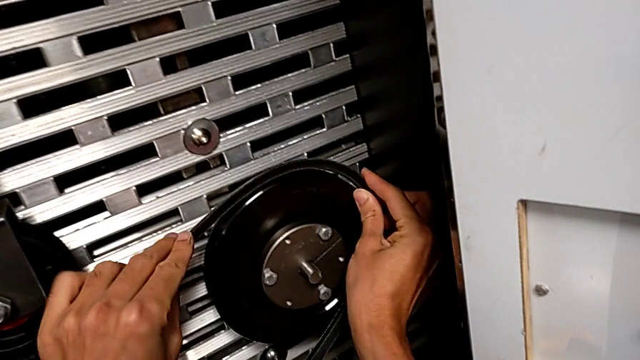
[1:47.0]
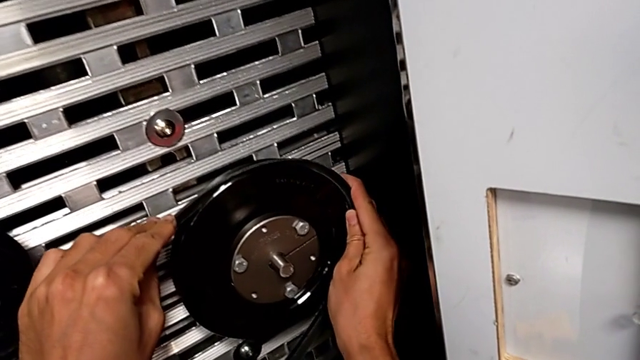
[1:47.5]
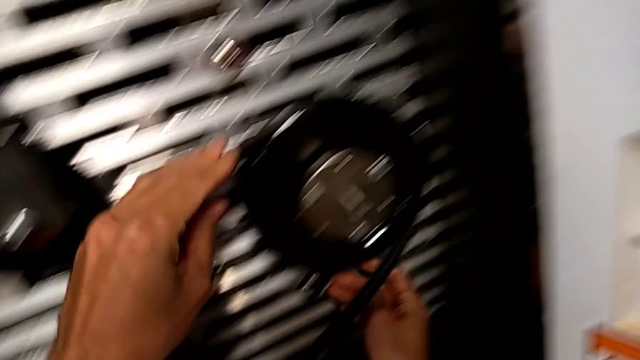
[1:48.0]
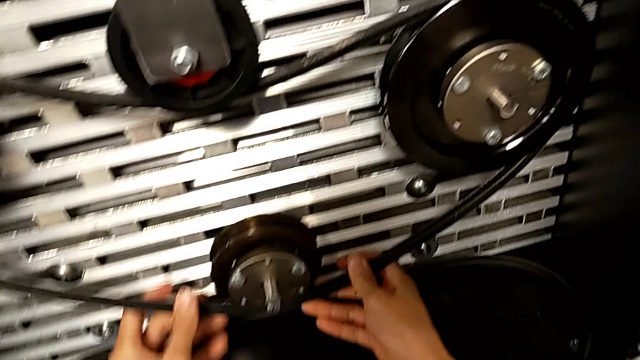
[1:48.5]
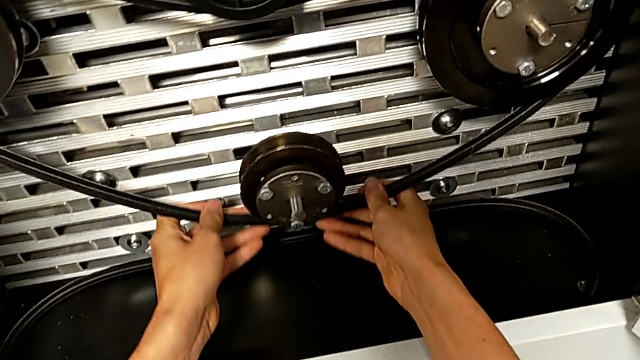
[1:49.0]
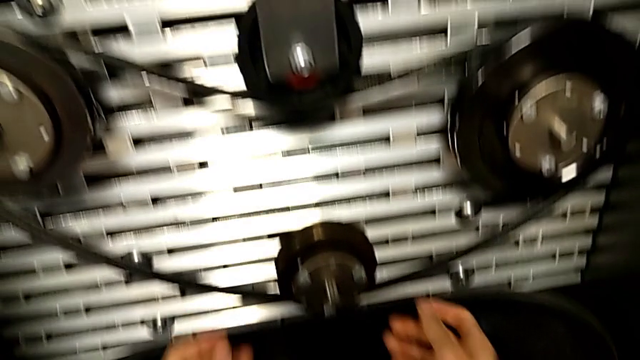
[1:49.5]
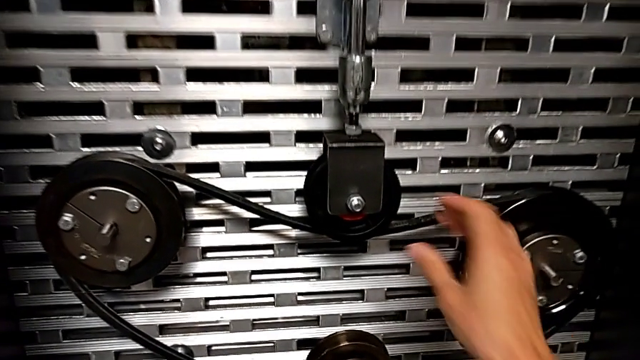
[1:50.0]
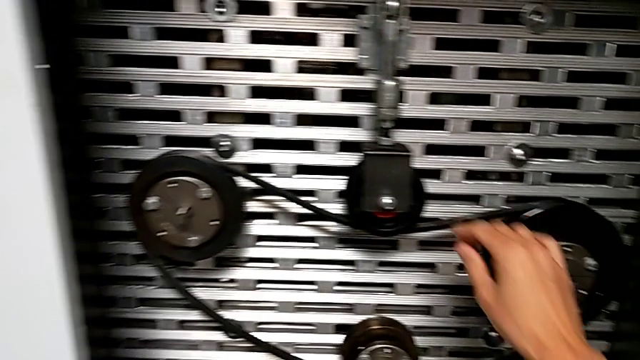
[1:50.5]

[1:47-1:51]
The camera wearer is putting the damaged belt into the rotary wheels. They assemble the damaged belt and touch it.

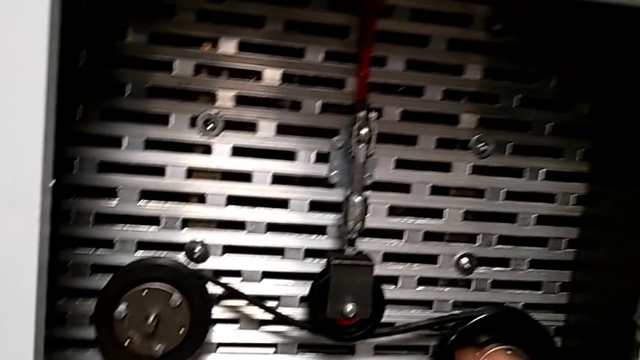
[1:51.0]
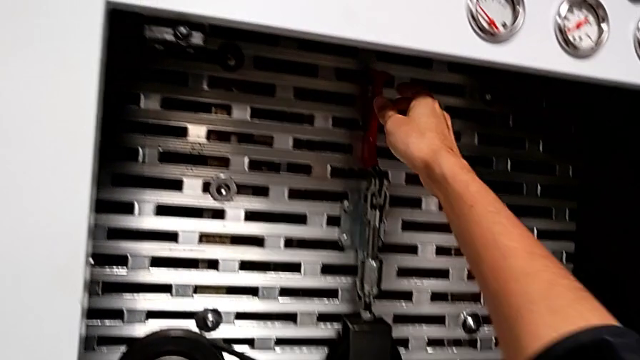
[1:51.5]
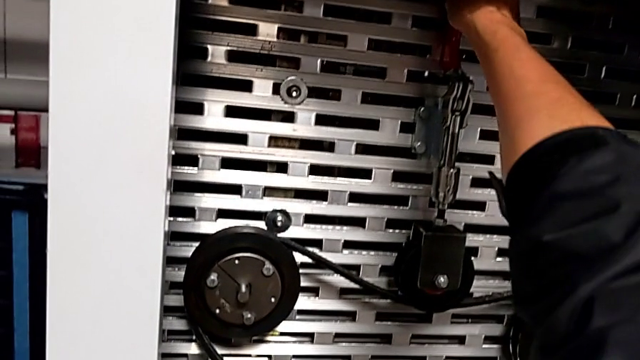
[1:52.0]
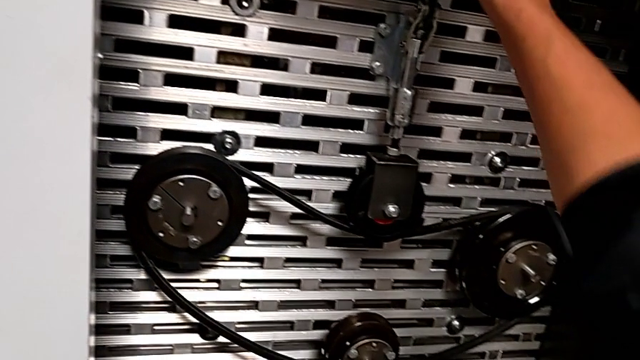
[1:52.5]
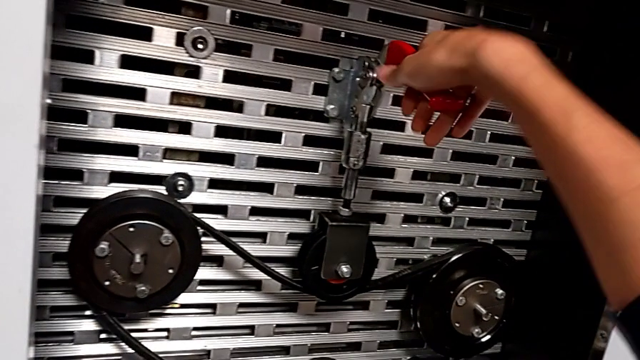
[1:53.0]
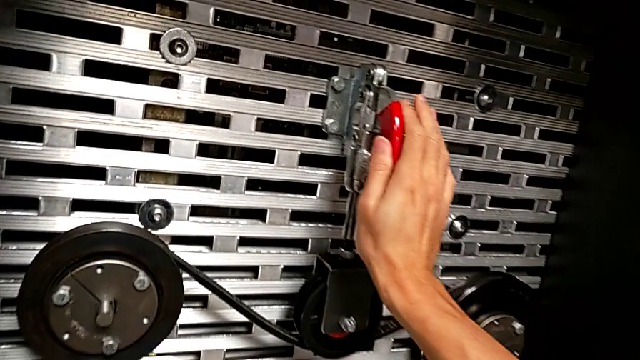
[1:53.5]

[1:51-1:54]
The camera wearer lowers the red lever. They grab the red lever and push it.

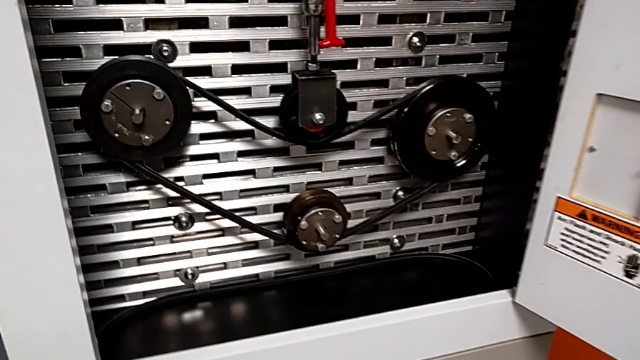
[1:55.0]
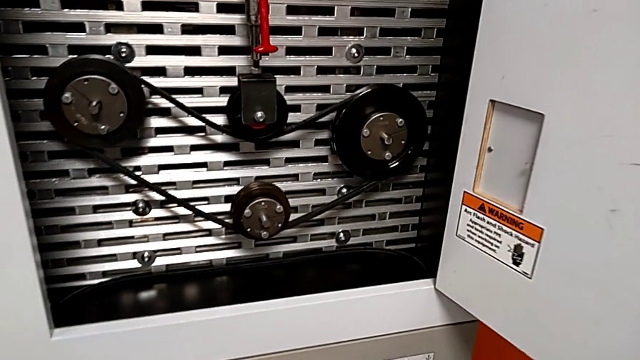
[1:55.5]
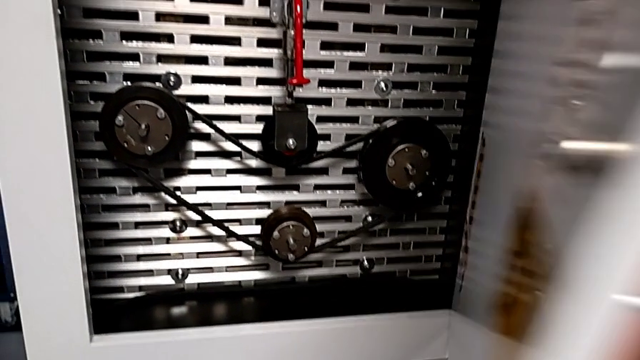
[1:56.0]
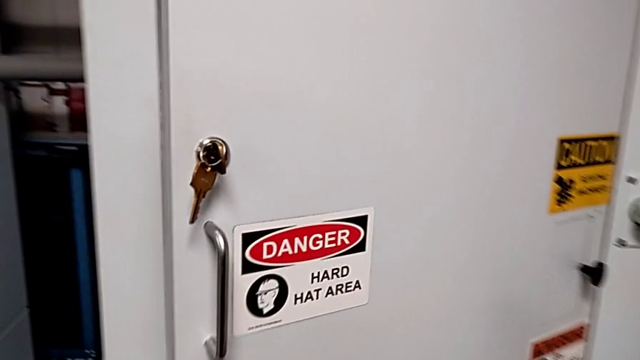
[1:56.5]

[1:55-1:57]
The camera wearer closes the front panel door. They close the front panel door.

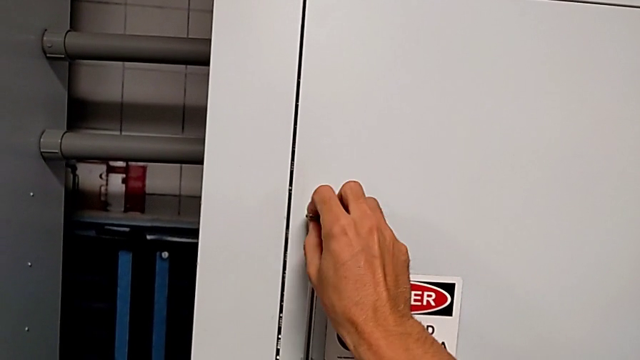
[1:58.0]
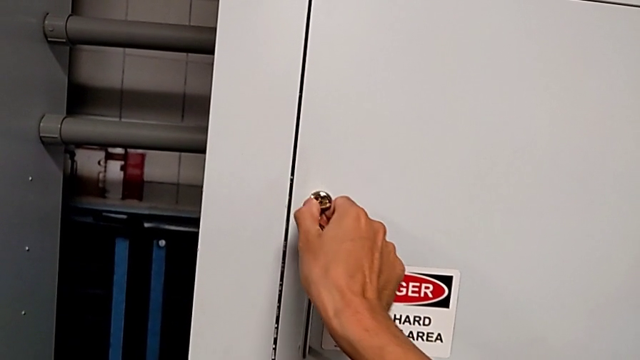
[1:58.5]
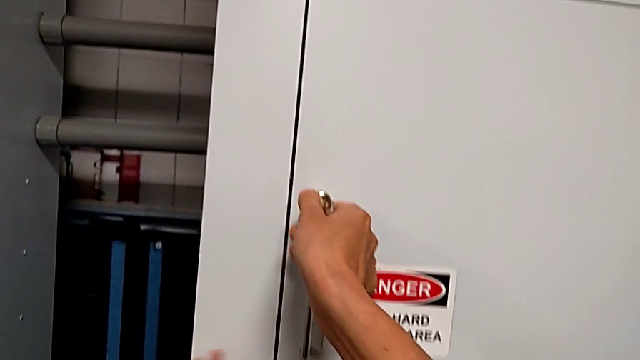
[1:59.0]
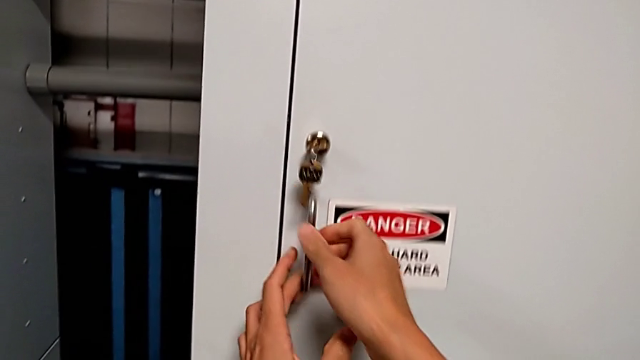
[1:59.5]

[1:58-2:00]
The camera wearer locks the front panel door. They lock the front panel door.
